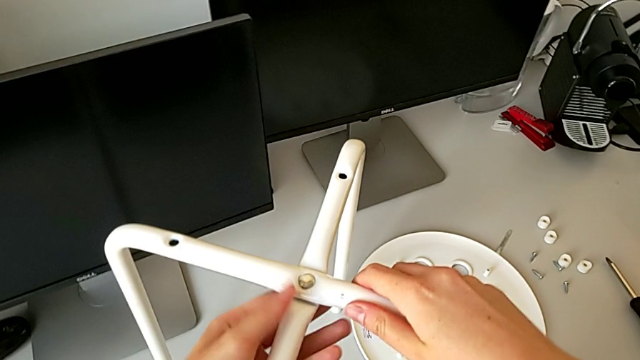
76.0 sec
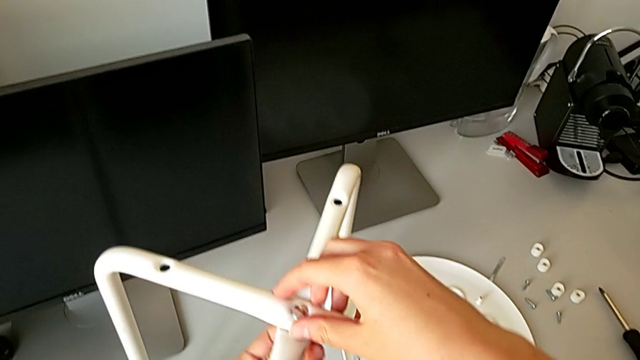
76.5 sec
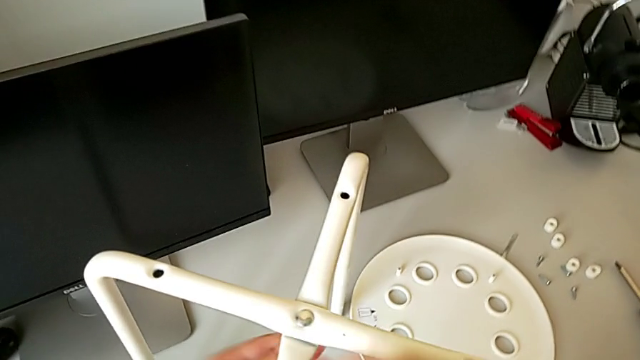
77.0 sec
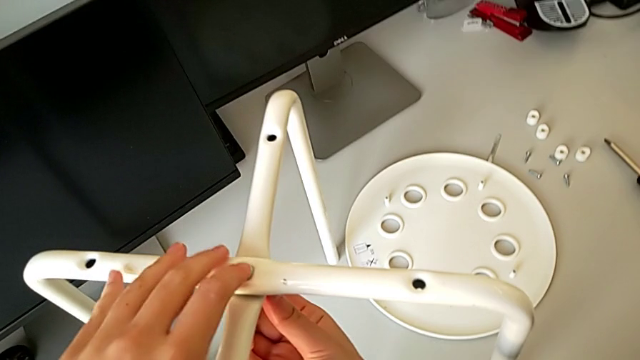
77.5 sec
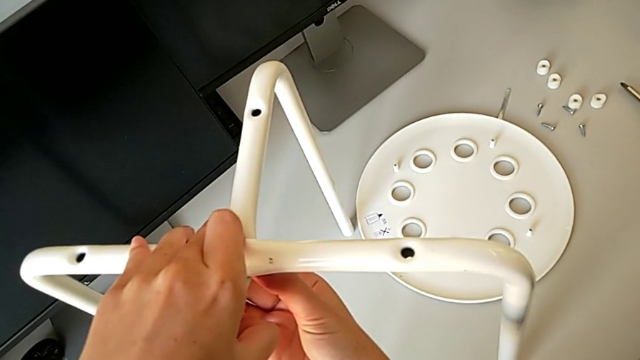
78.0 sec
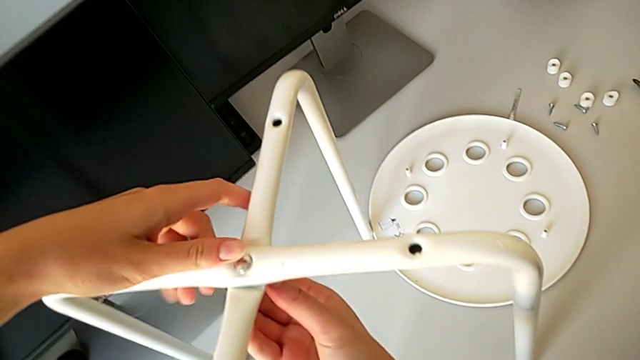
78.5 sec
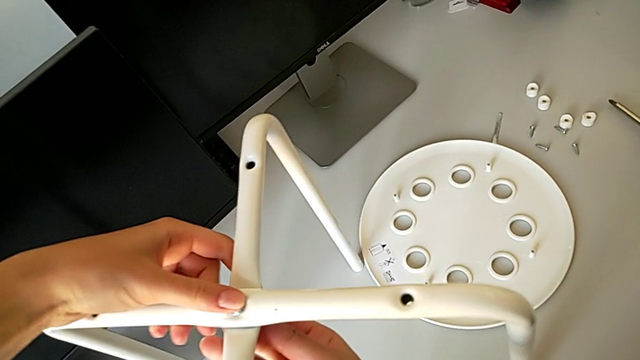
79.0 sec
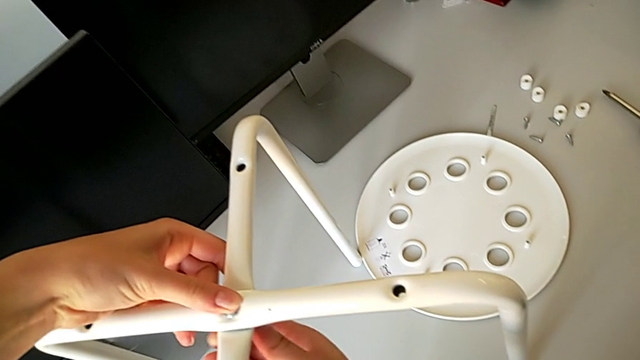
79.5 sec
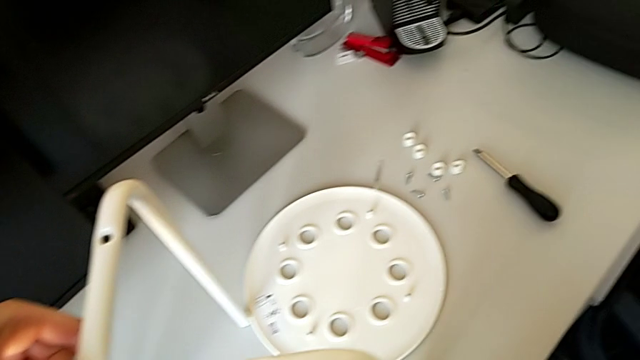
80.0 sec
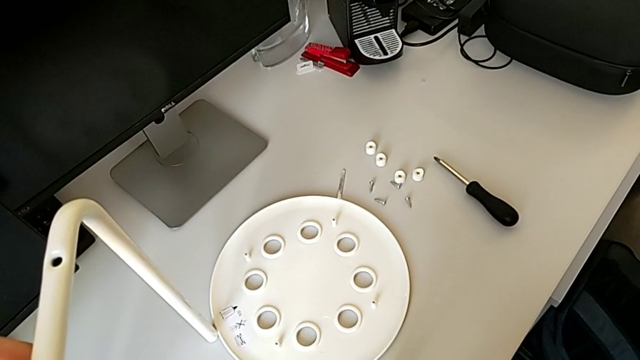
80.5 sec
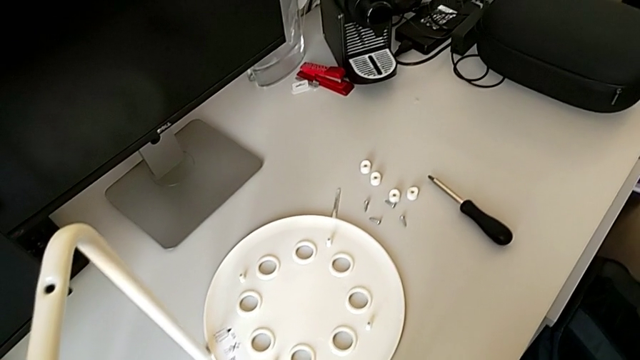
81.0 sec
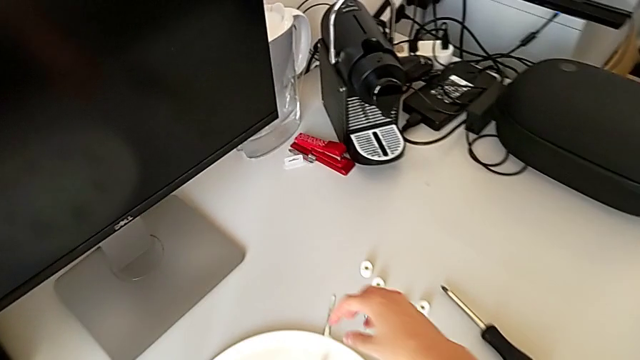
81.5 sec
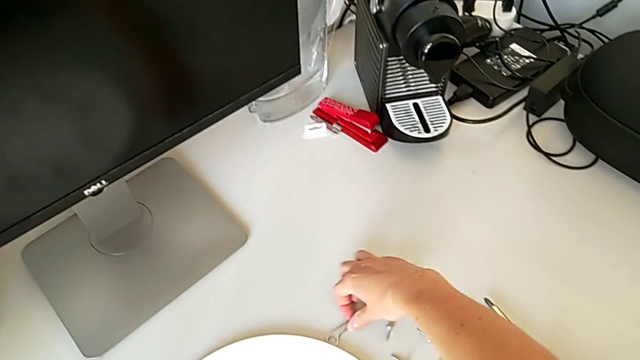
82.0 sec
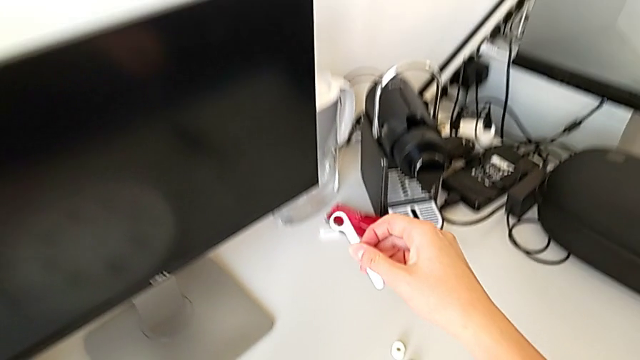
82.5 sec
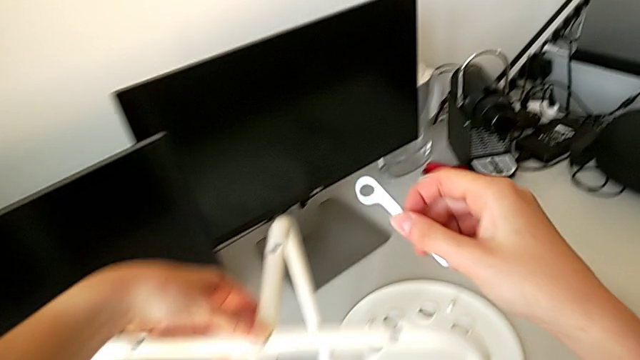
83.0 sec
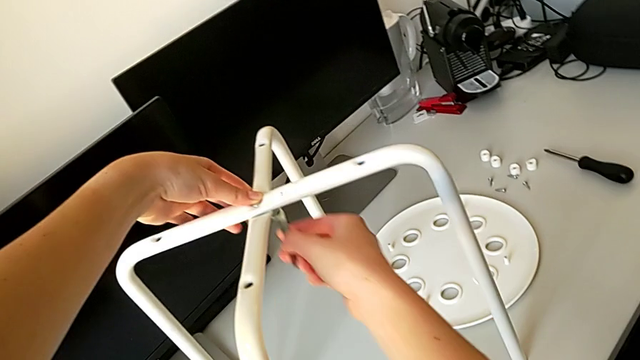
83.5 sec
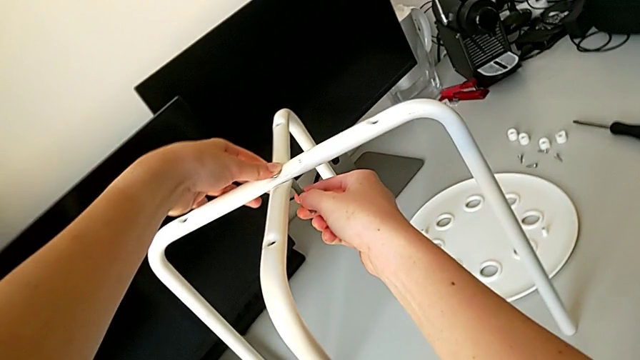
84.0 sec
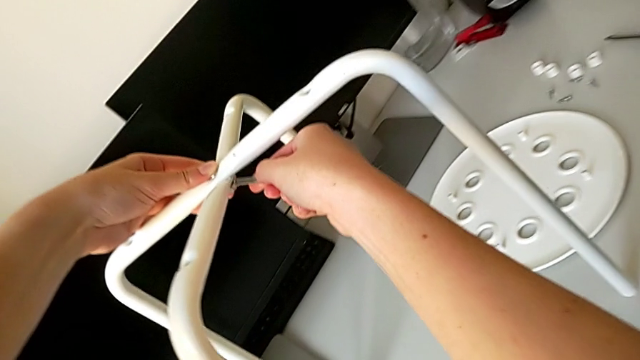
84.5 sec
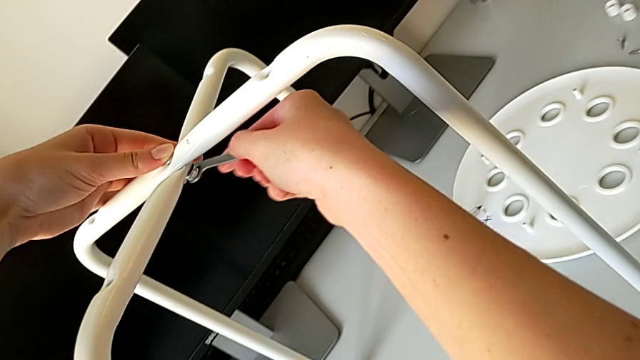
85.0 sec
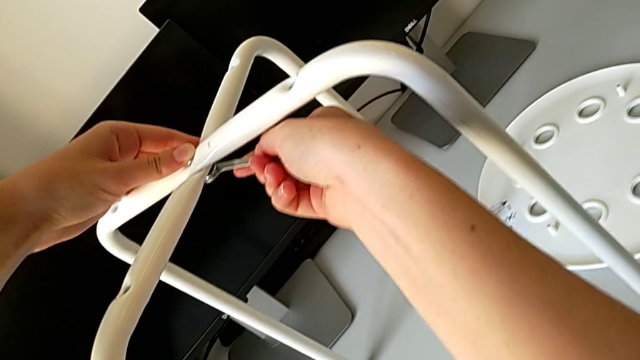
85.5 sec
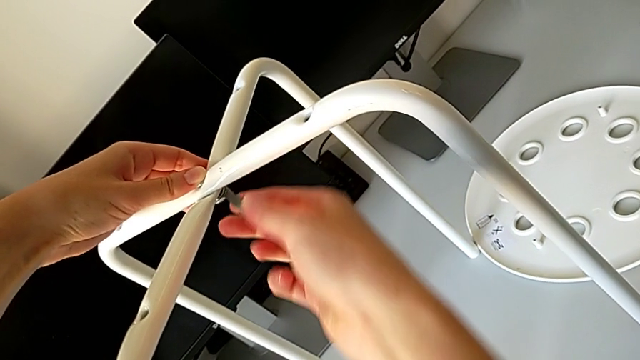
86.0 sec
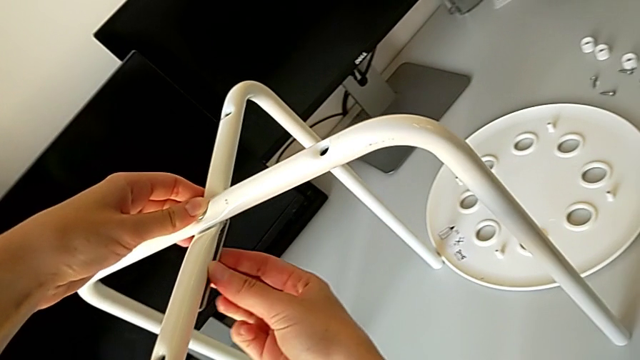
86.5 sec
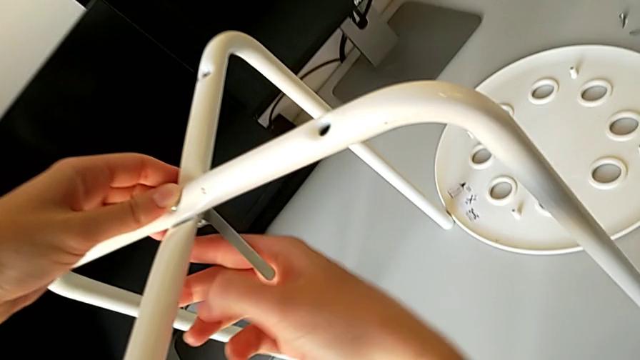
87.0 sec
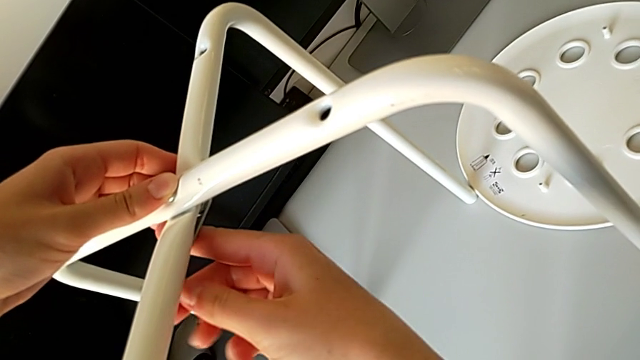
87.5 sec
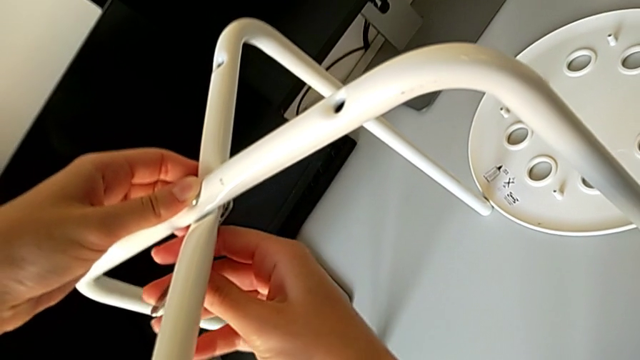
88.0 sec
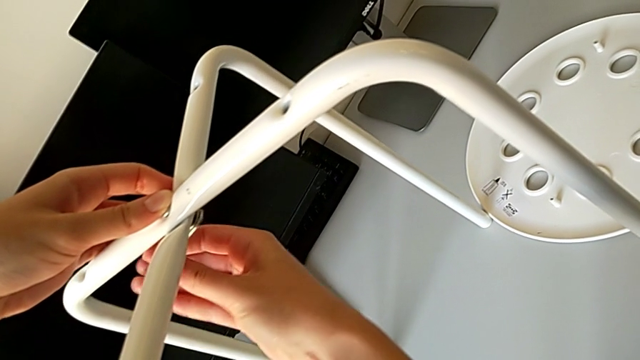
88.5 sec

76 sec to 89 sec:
The camera wearer is assembling the legs of the chair. They inspect the bolt, inspect the hex nut, grab the hexagonal wrench, insert it and wrongly unscrew the hex nut.

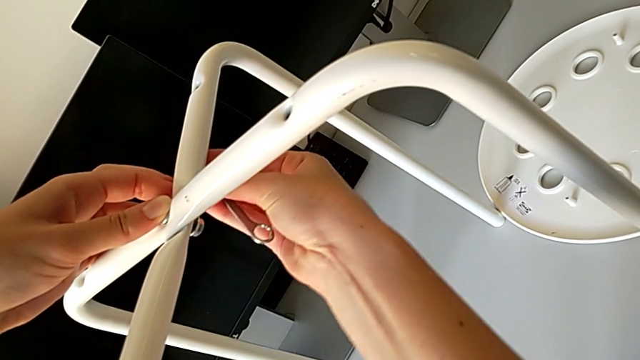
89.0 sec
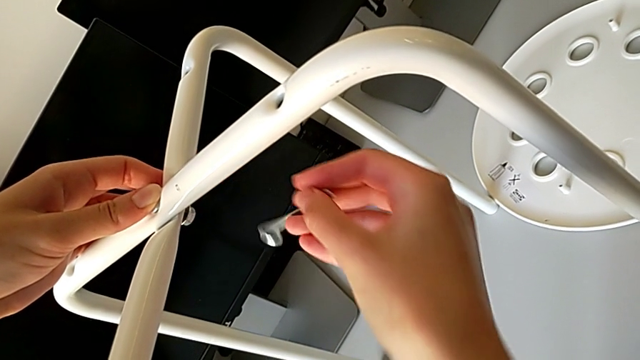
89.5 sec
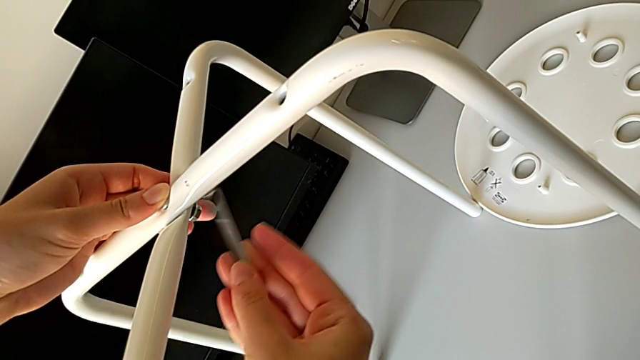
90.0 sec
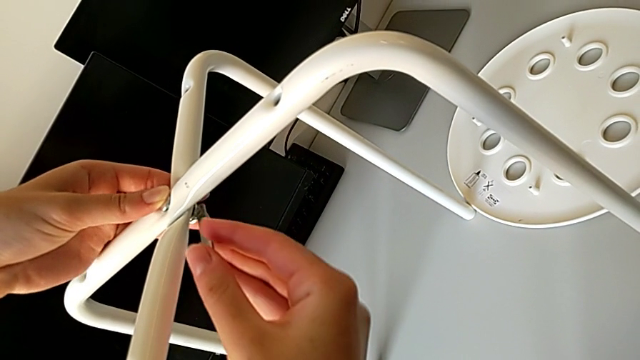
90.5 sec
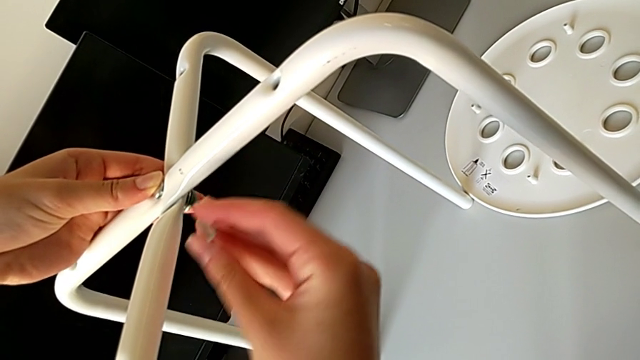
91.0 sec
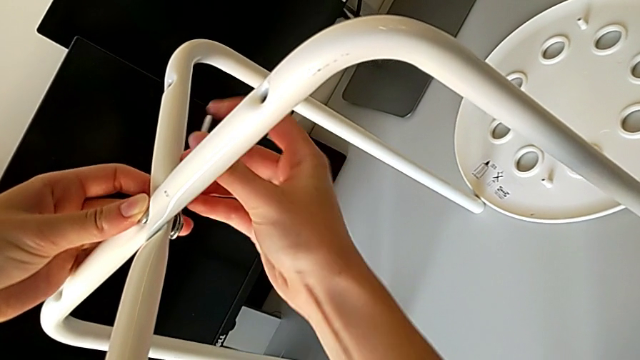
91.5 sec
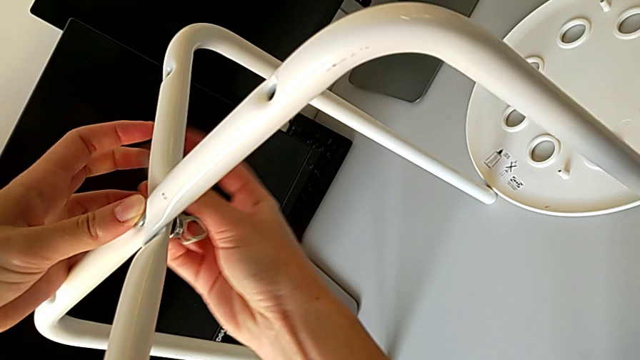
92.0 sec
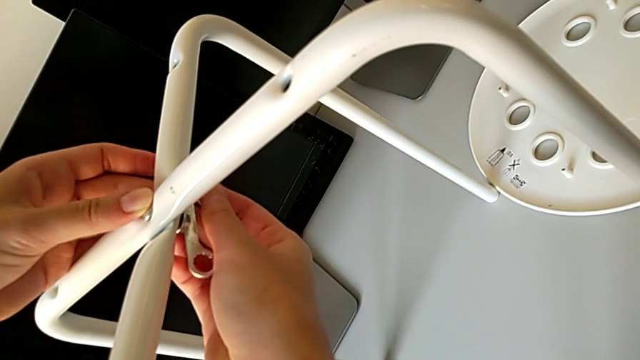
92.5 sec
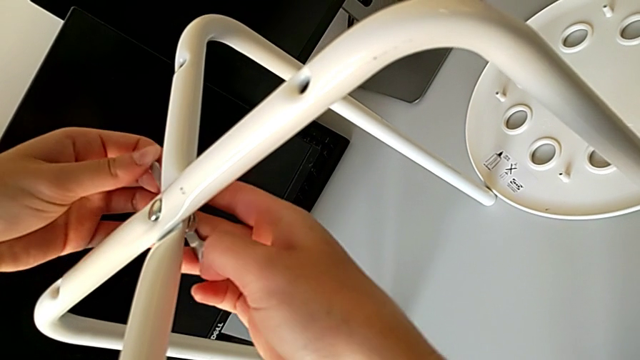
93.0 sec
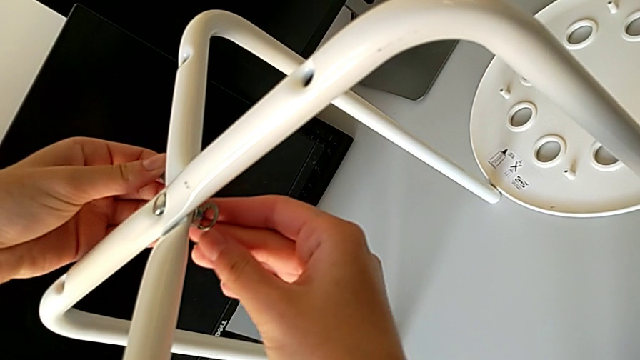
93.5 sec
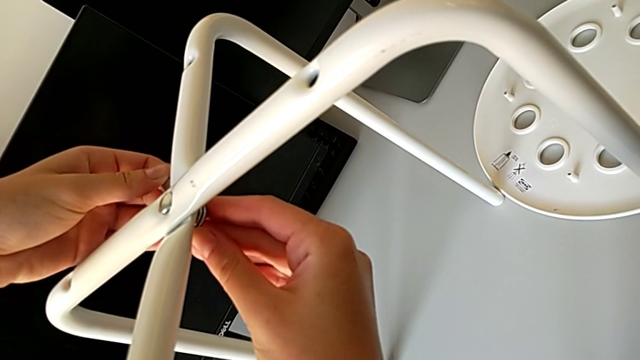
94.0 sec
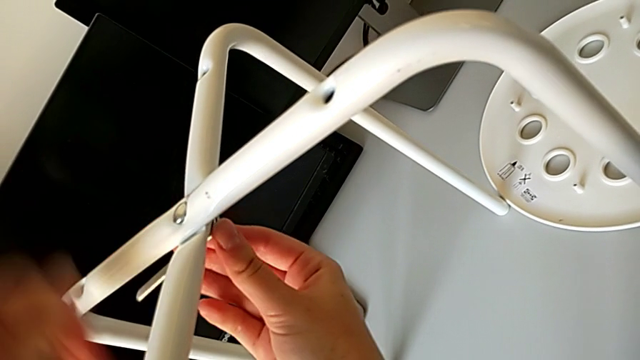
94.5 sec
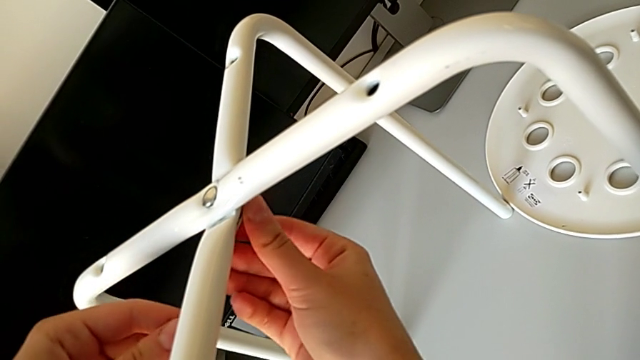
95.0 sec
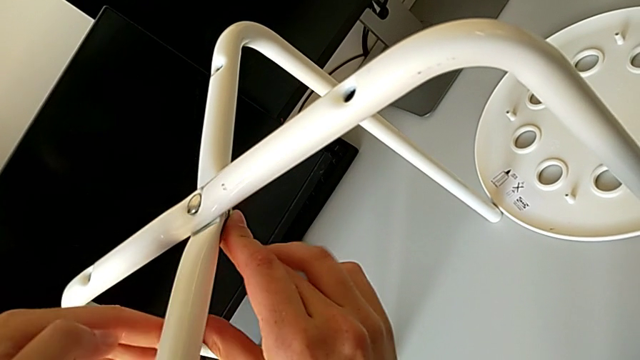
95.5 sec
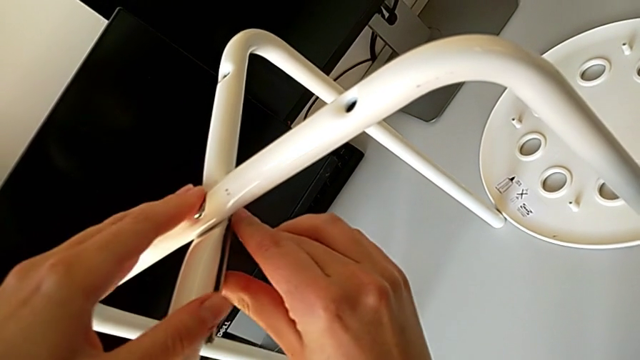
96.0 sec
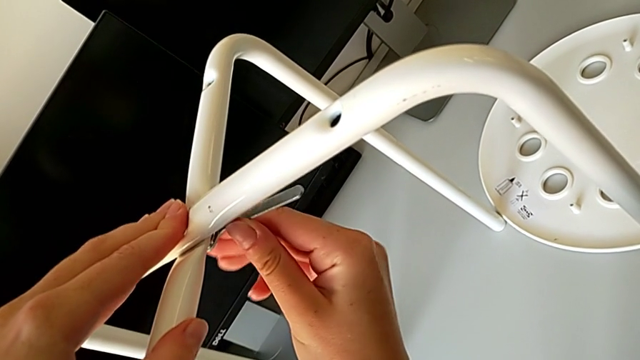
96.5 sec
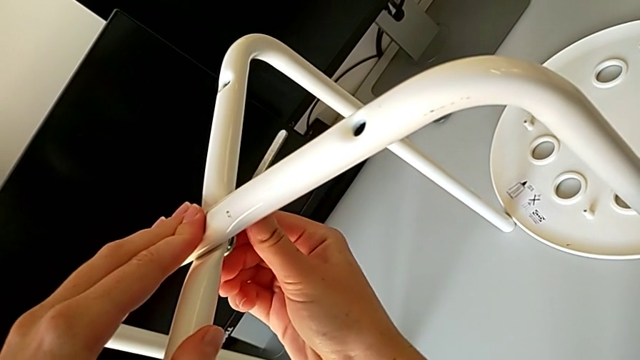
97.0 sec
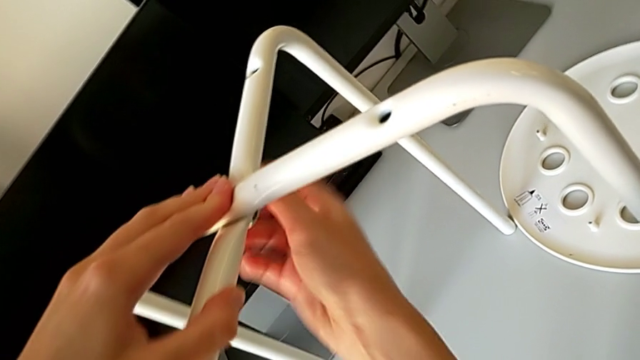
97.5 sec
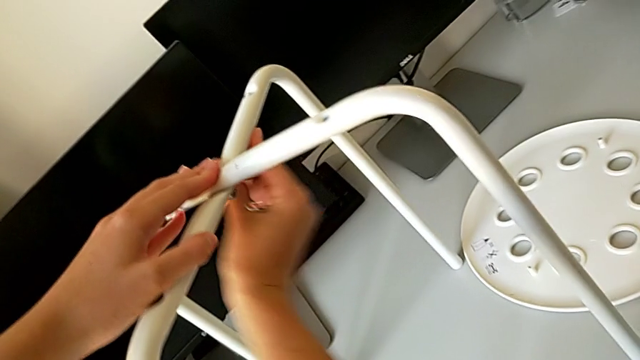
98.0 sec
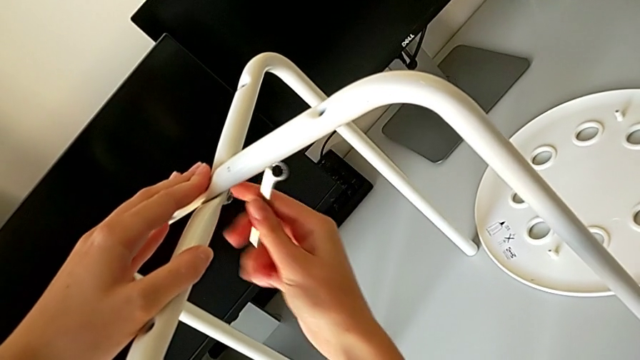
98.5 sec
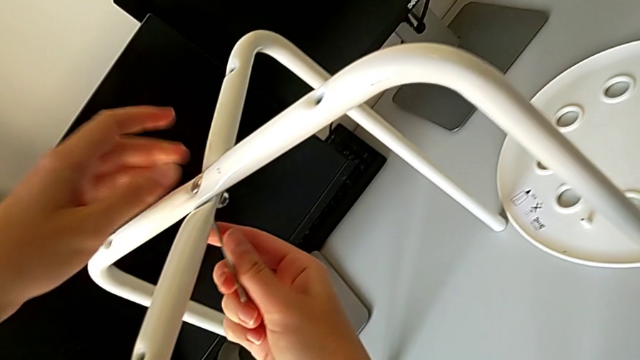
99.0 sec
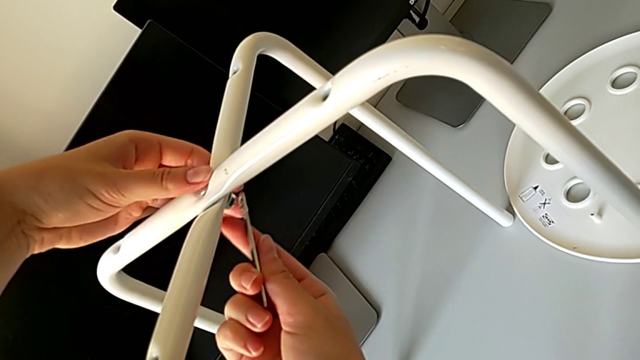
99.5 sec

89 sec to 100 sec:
The camera wearer is assembling the legs of the chair. They withdraw the hexagonal wrench, insert it and begin to screw the hex nut.
